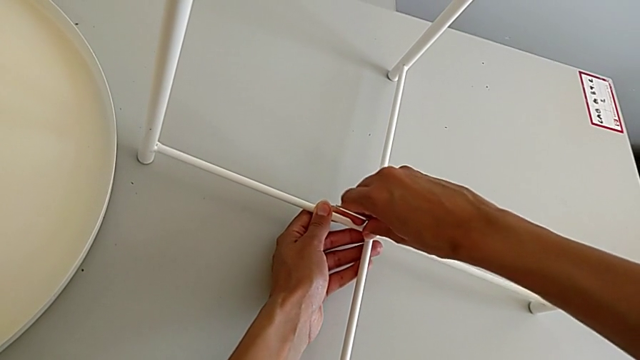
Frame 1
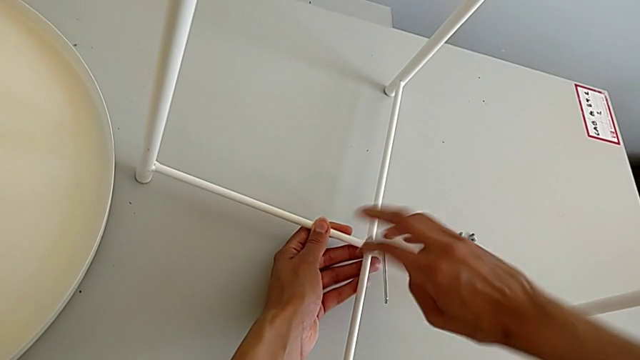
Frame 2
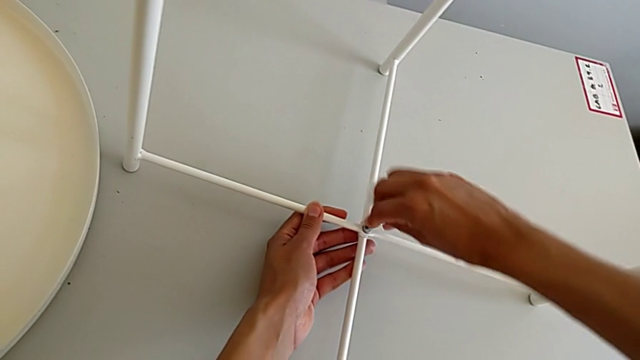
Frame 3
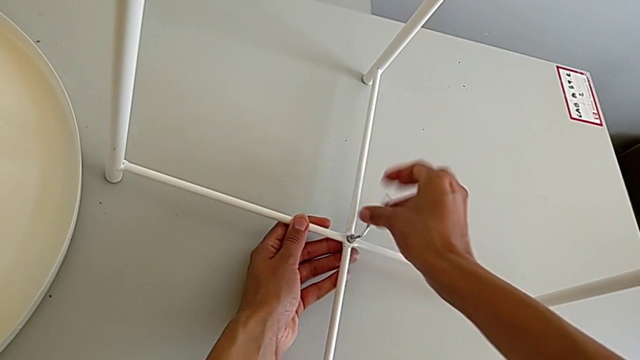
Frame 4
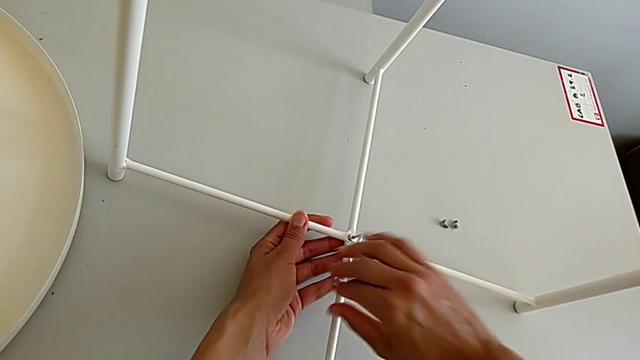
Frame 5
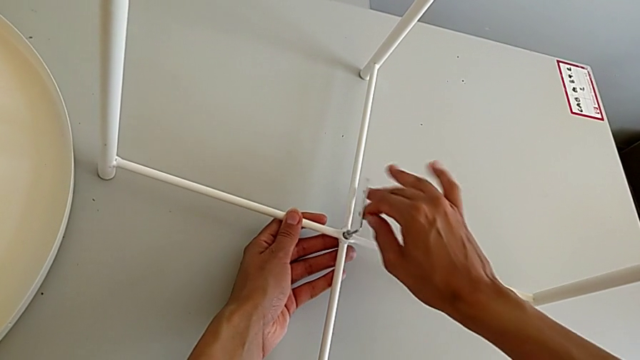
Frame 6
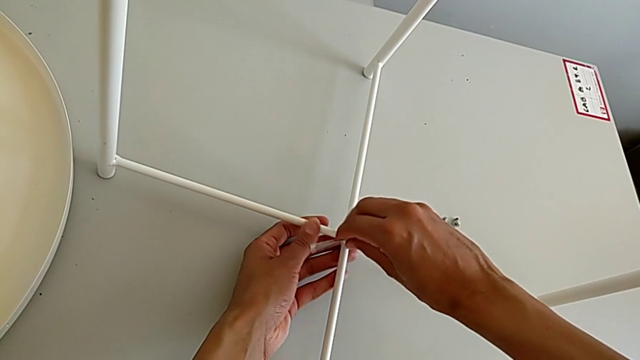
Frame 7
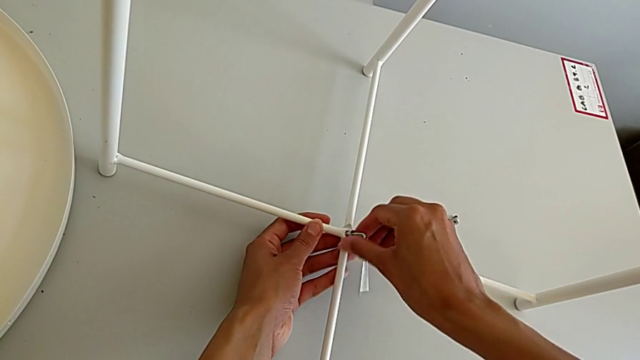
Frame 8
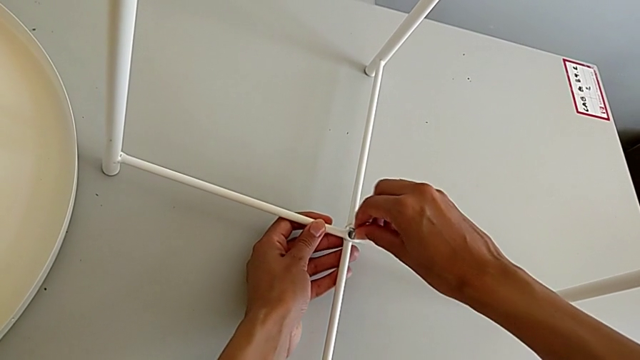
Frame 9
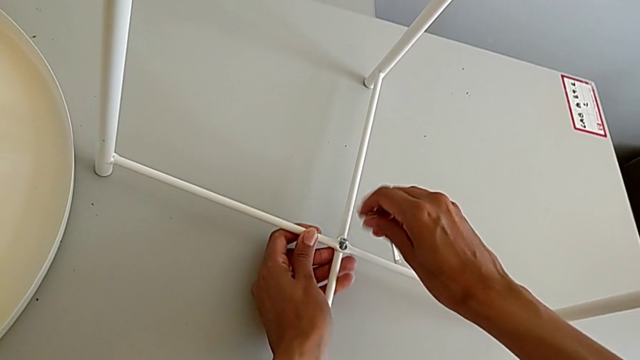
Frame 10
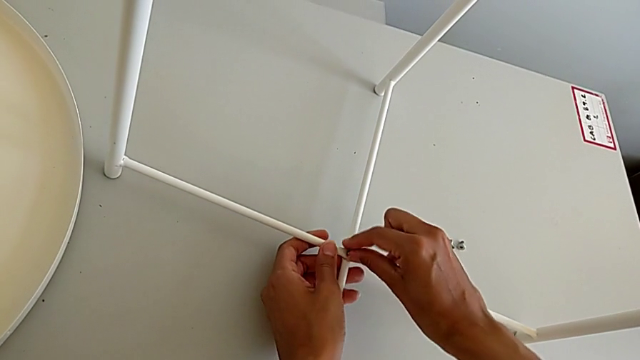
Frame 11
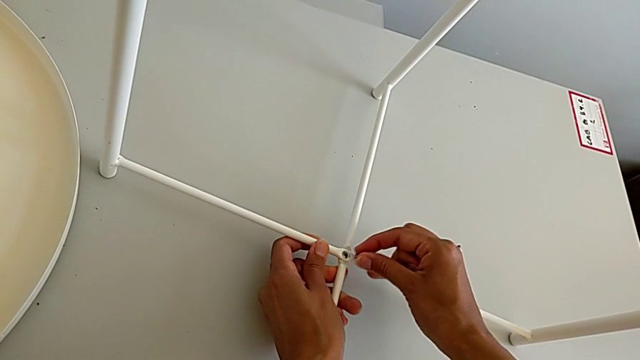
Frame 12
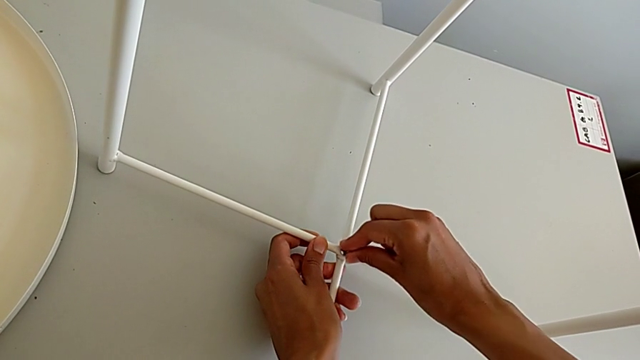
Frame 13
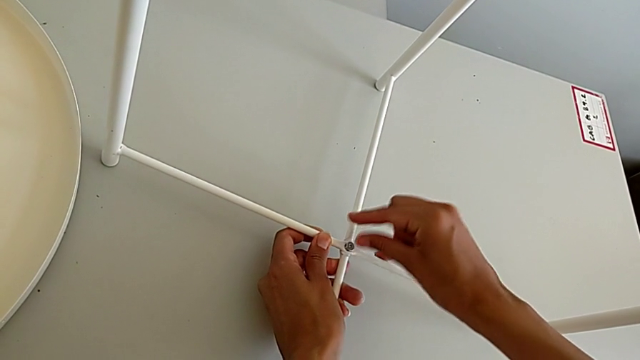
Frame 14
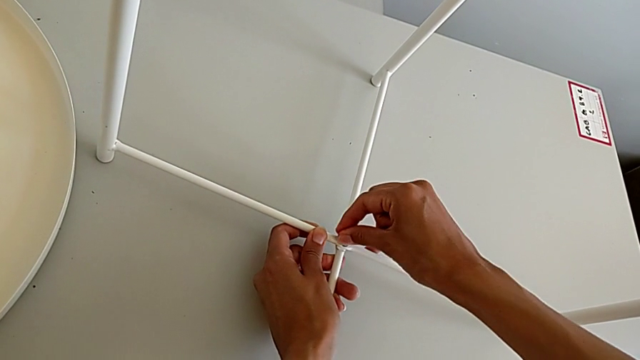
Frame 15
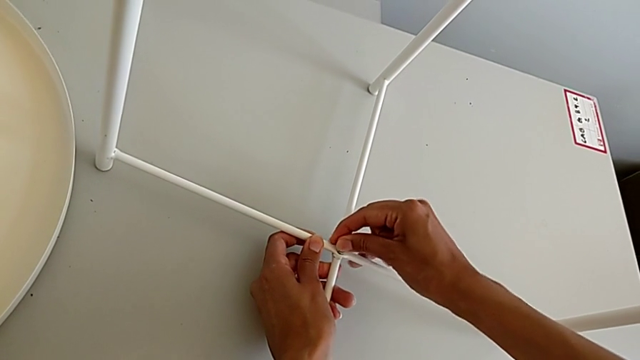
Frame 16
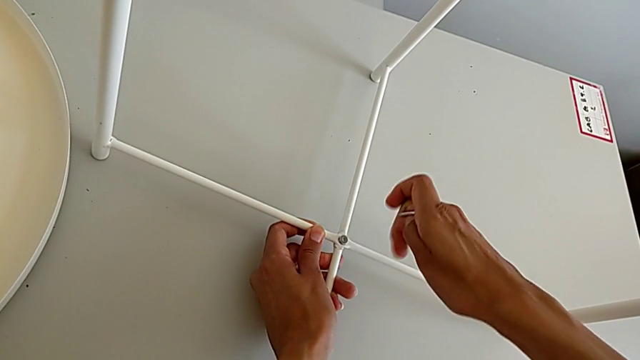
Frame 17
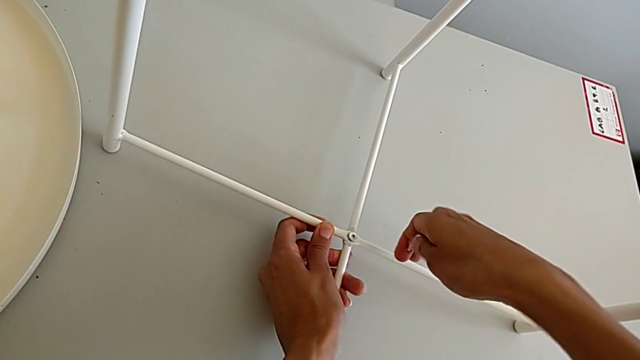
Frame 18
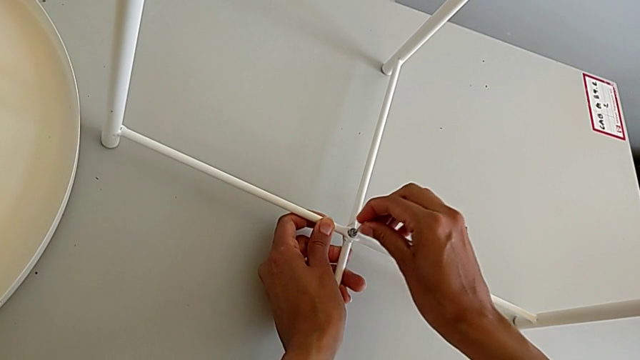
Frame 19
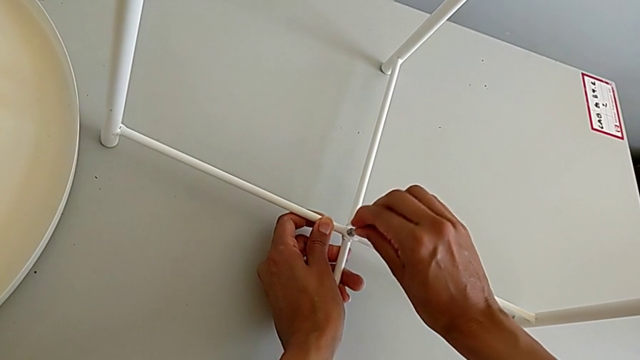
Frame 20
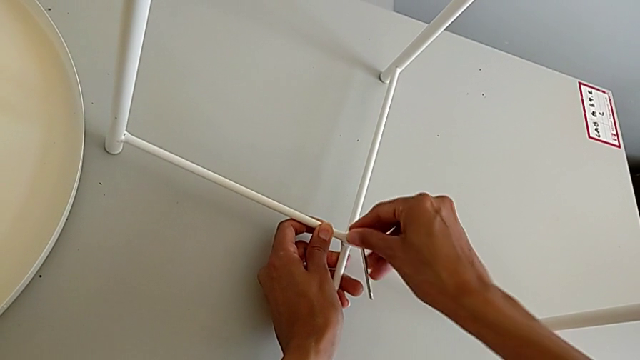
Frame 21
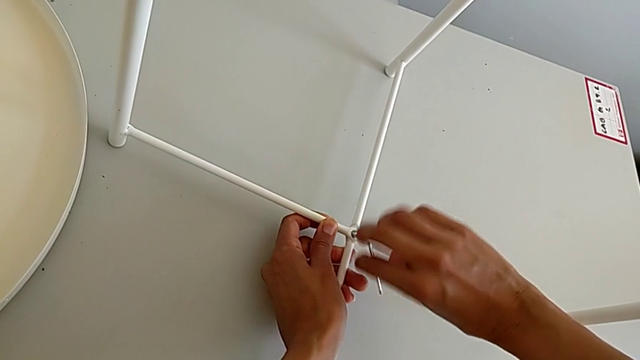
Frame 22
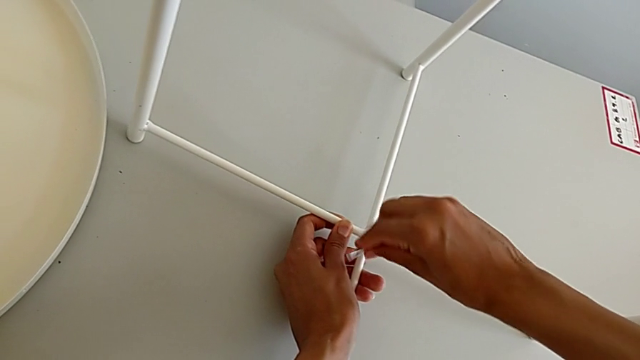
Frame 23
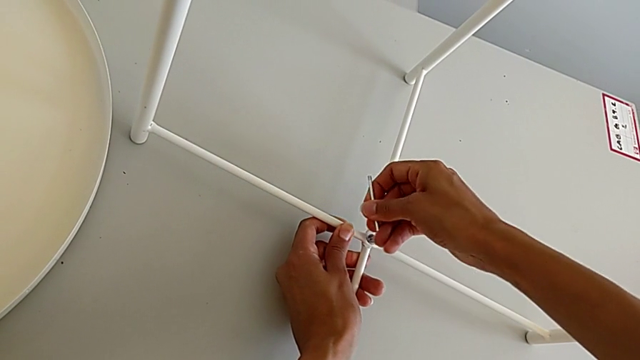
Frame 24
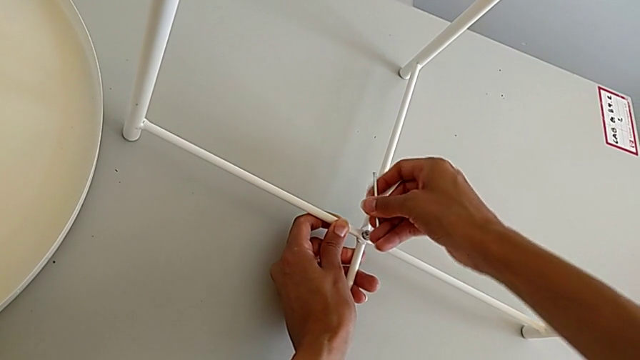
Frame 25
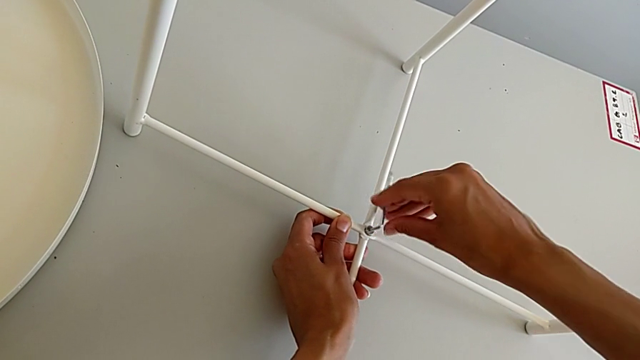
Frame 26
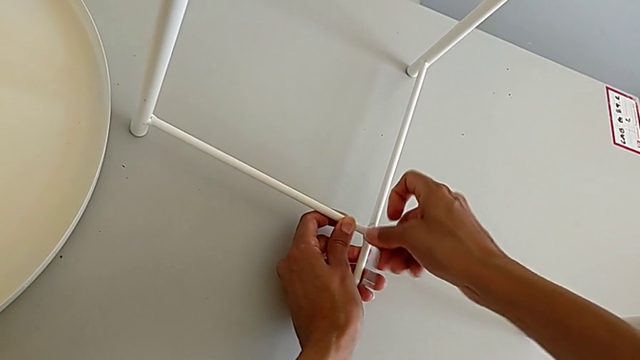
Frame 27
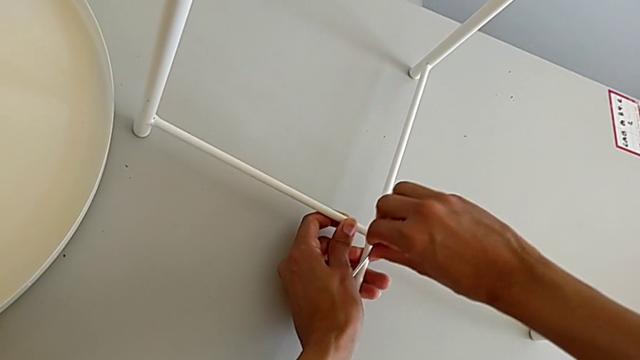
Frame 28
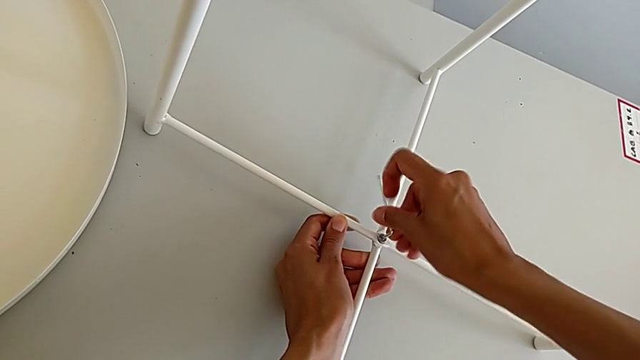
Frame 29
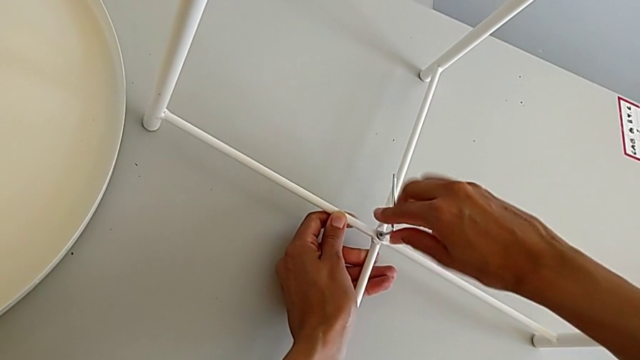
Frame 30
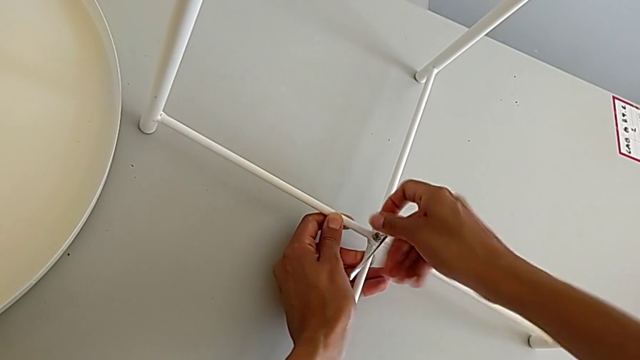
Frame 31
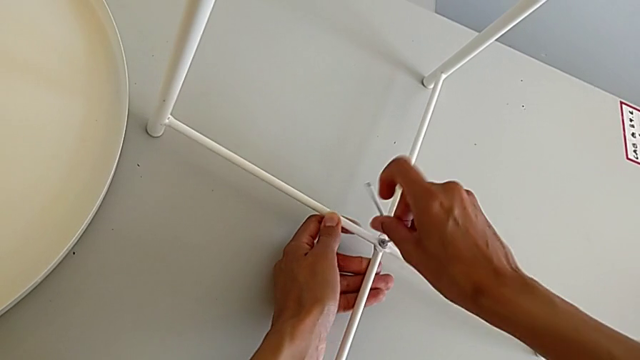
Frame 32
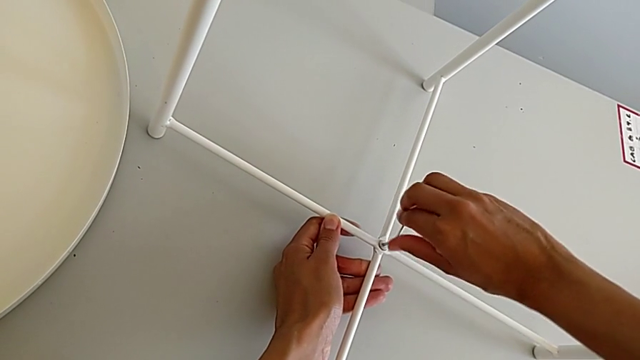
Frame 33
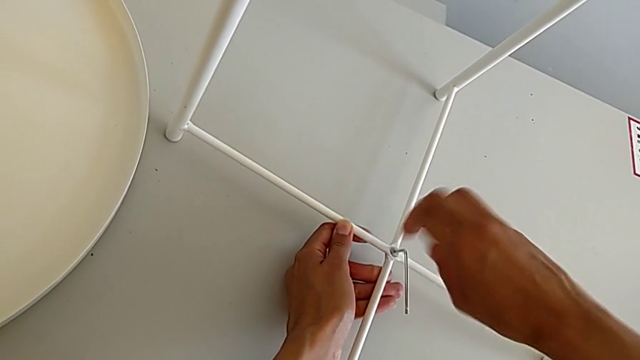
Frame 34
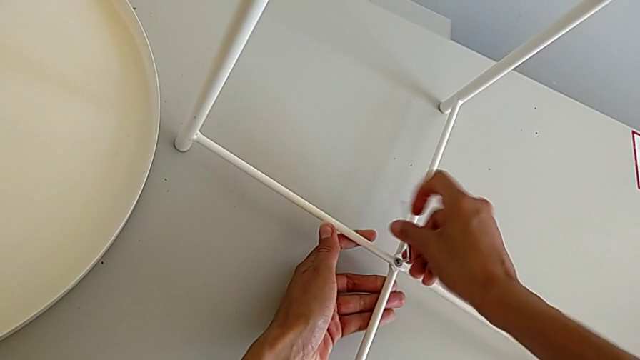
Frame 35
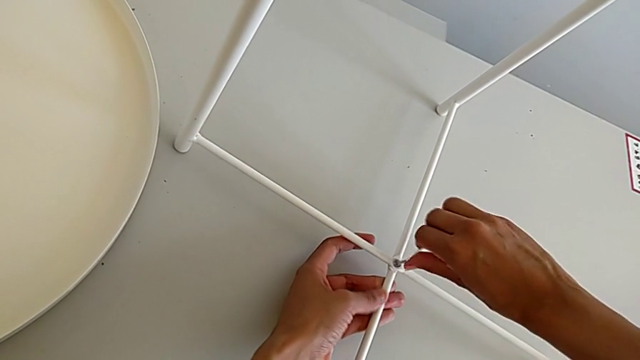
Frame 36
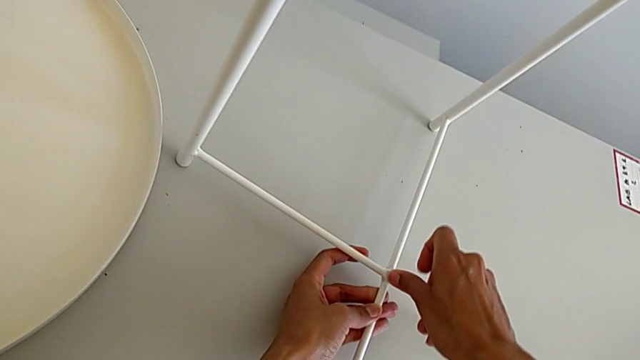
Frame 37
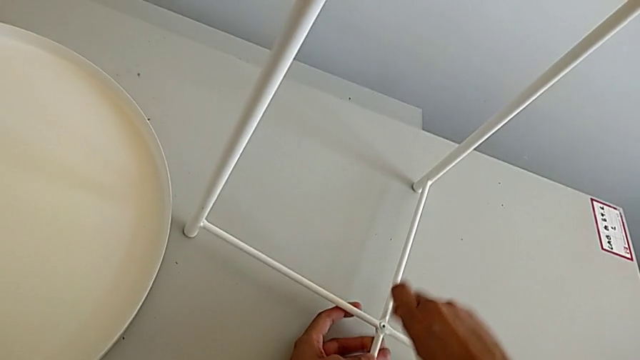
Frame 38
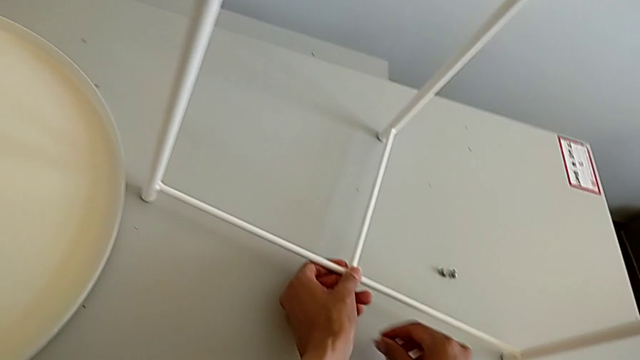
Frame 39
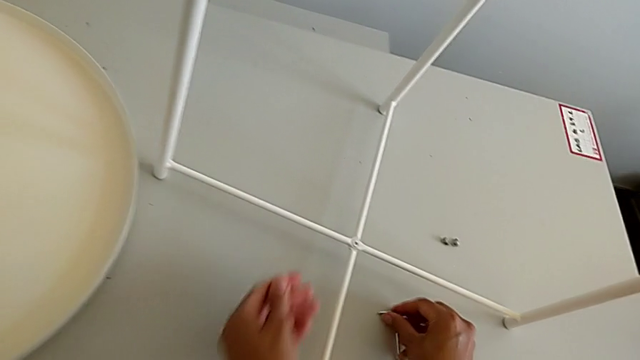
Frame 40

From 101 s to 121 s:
The camera wearer is assembling the bottom screw. They wrongly unscrew the hex socket head, having incorrectly aligned it, withdraw the Allen wrench, withdraw the hex socket head, insert it, align it, insert the Allen wrench, screw the hex socket head, withdraw the Allen wrench and place it.

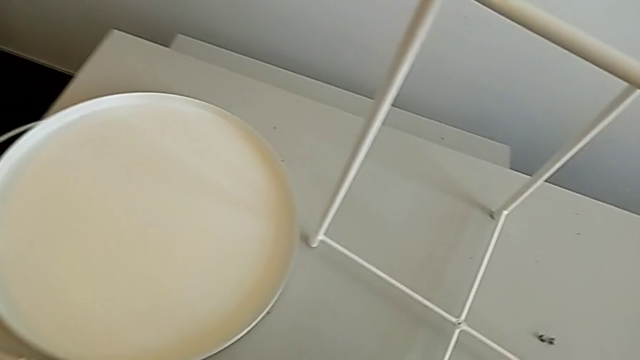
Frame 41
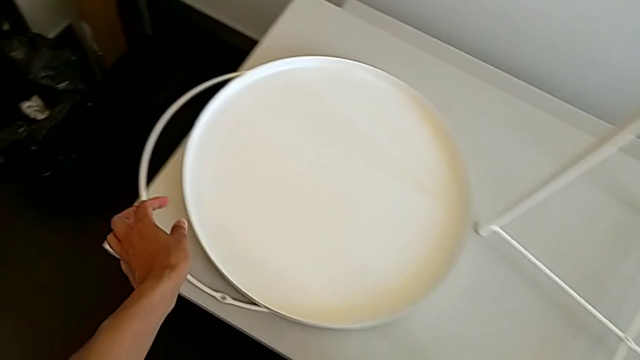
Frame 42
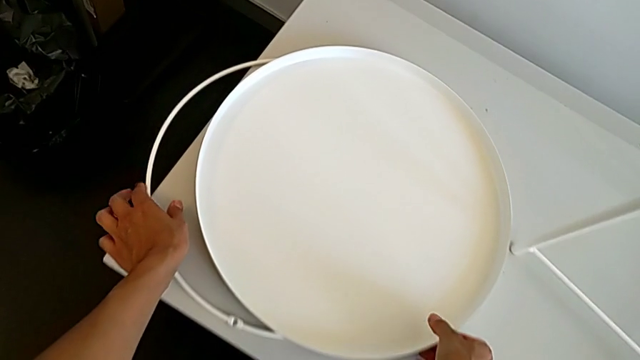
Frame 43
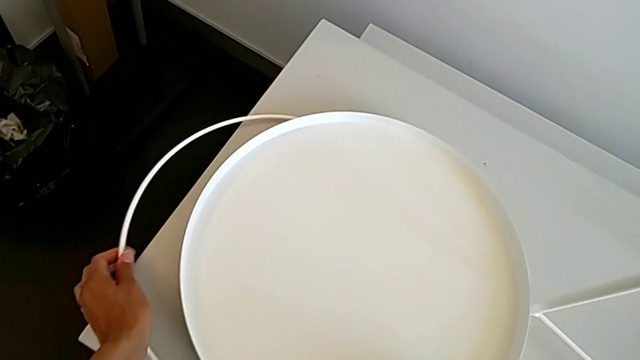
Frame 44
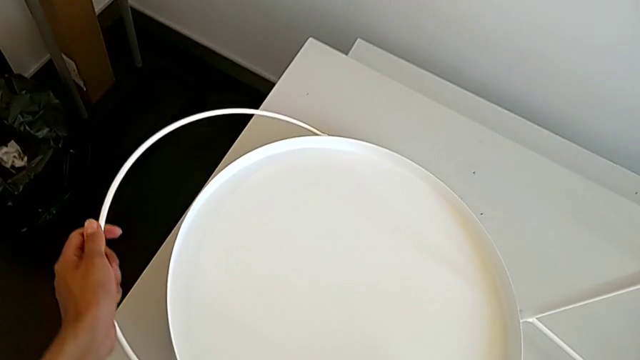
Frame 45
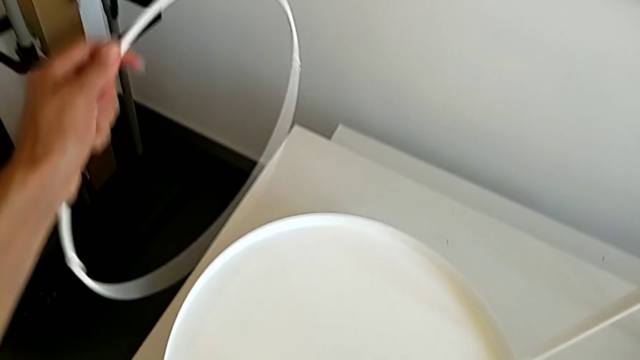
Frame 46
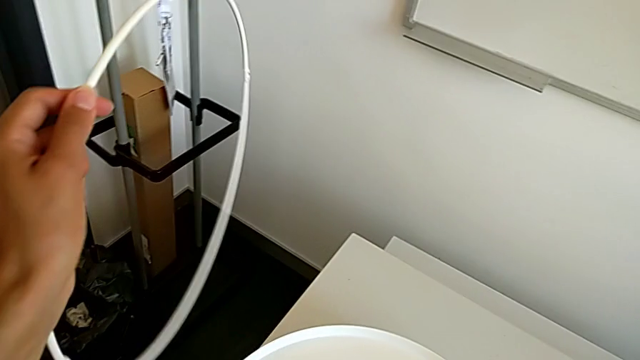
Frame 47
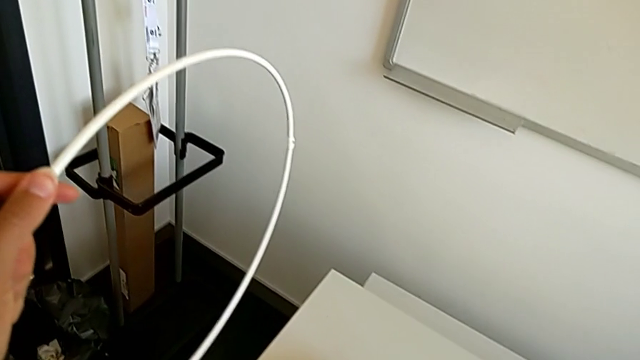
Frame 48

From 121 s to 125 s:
The camera wearer is assembling the circle. They lift the tray with the right hand, lift the circle with the left hand and place the tray with the right hand.
